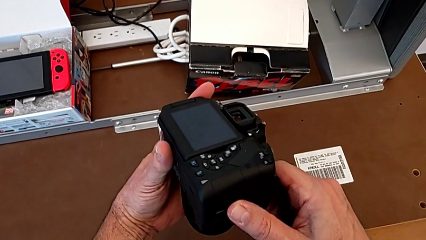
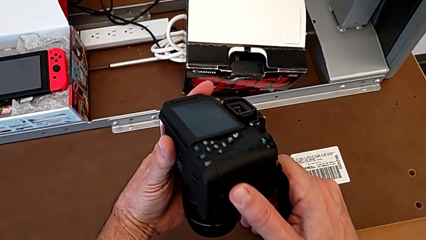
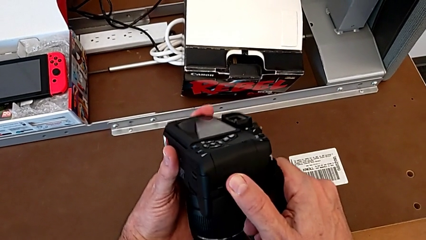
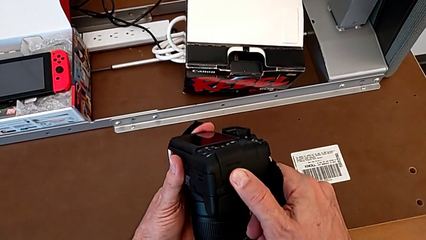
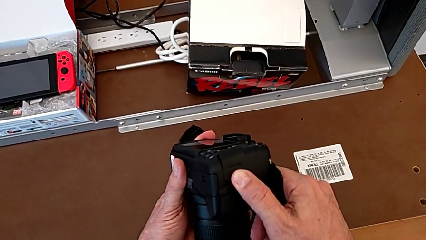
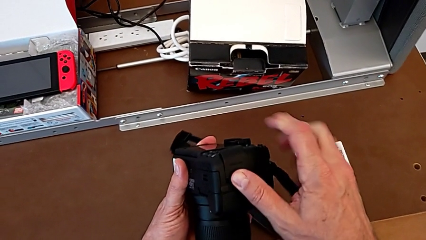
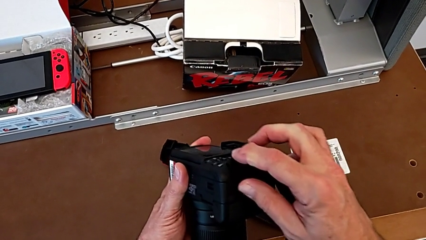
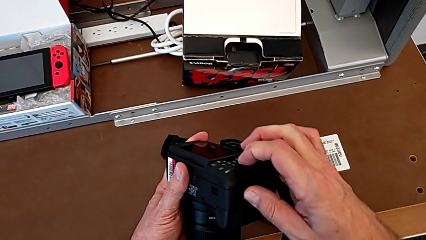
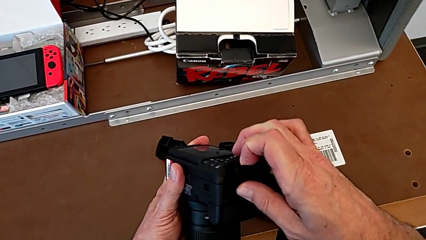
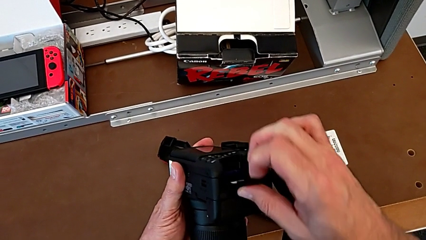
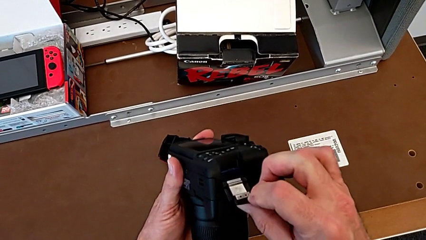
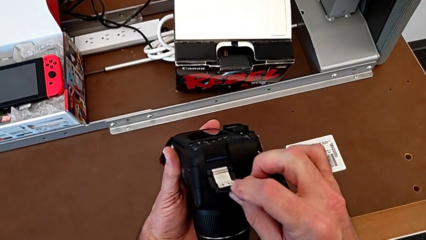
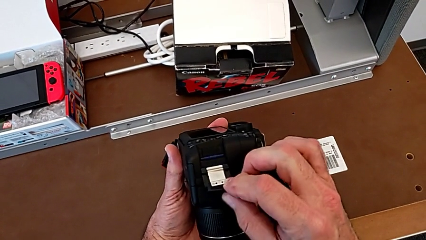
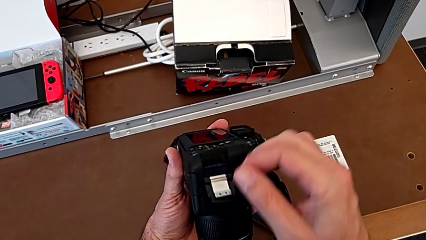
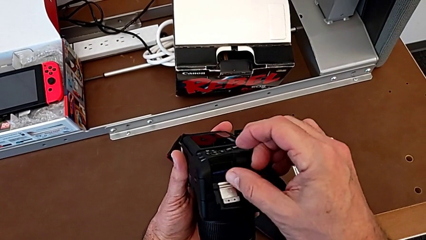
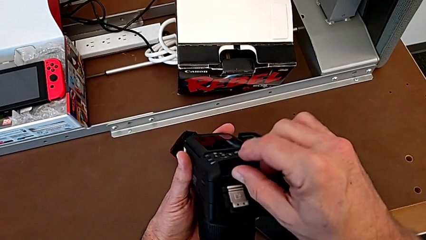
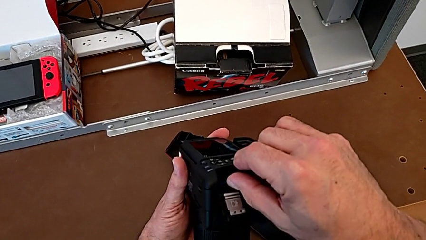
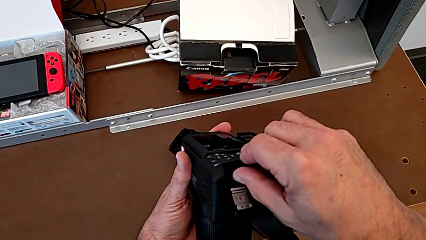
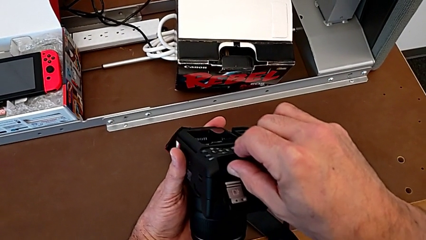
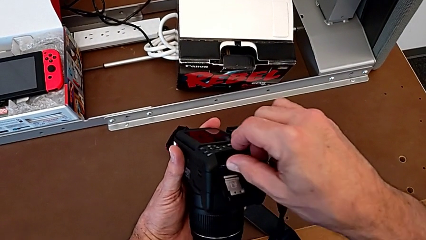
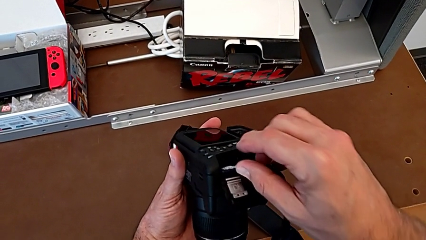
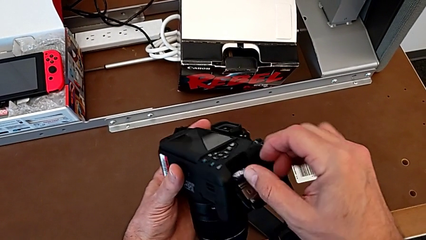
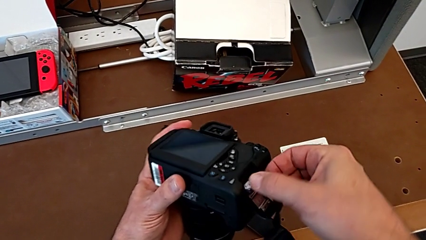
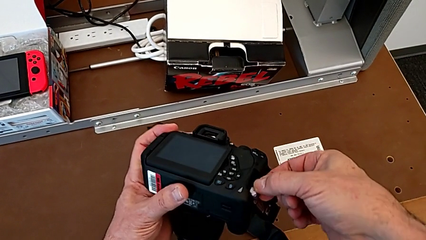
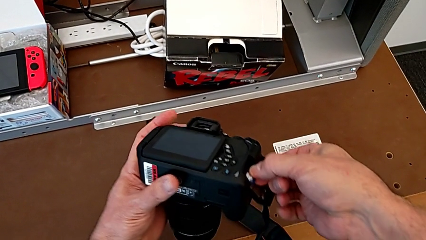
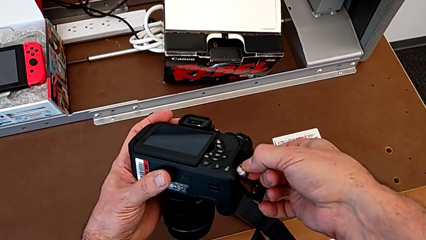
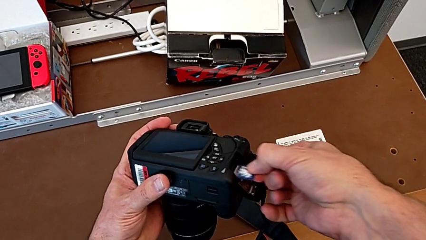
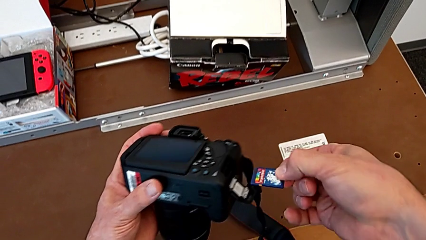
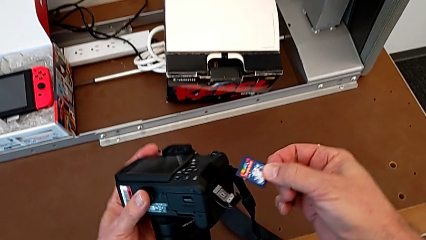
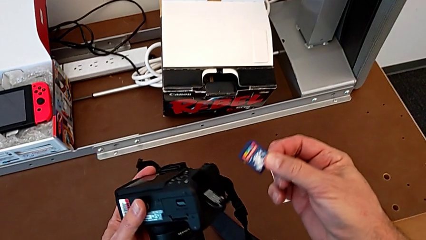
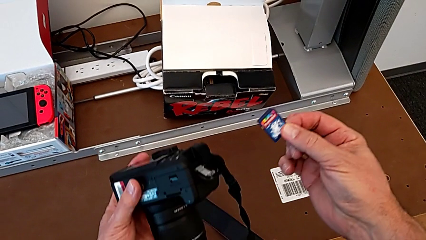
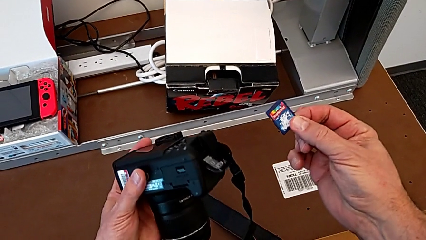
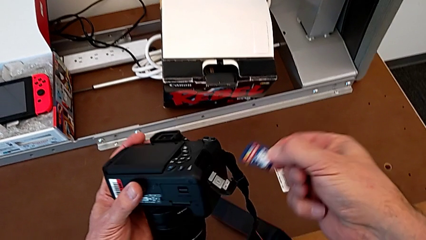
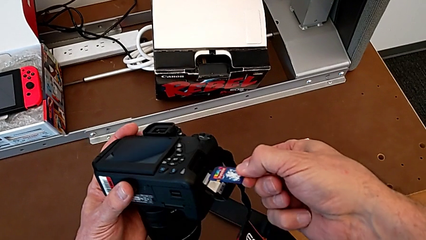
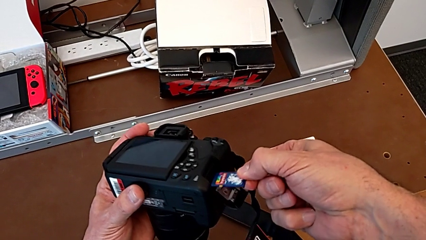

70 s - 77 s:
The camera wearer is removing their SD card. They open the SD slot, push the SD card and withdraw it.

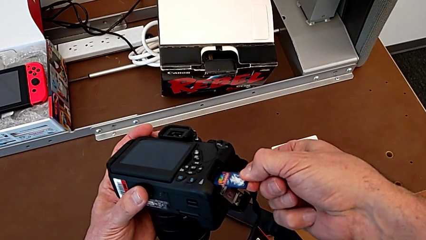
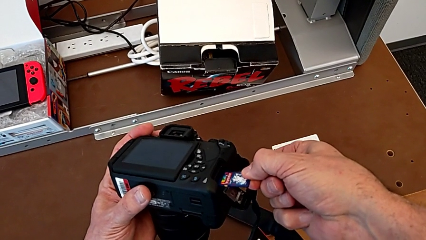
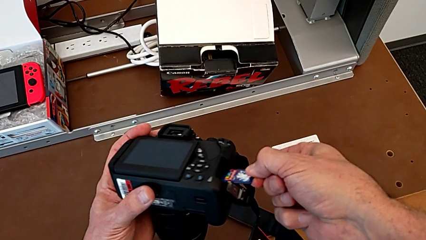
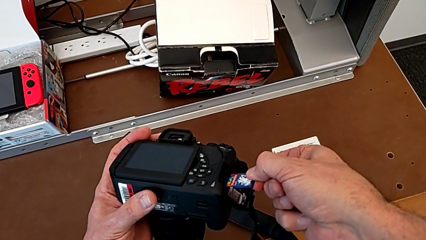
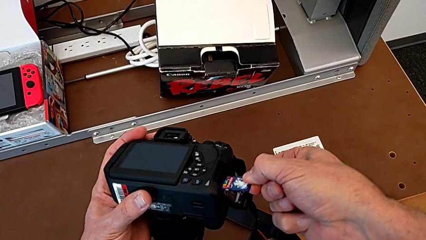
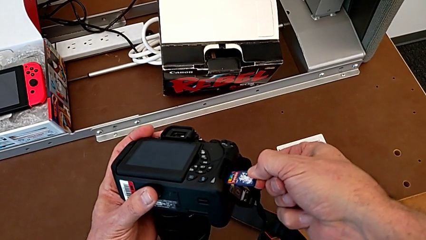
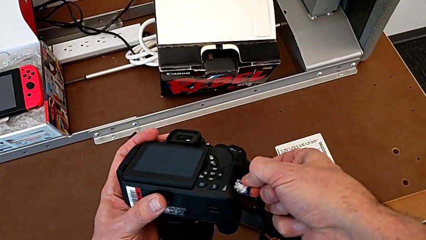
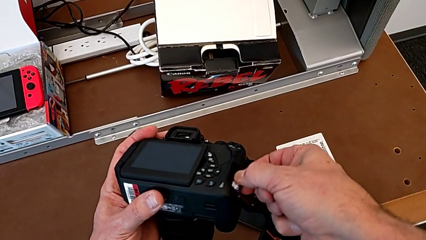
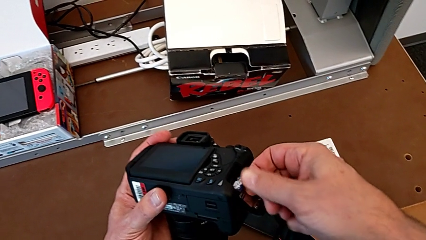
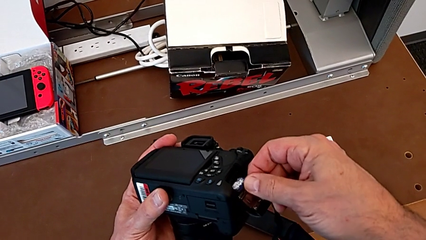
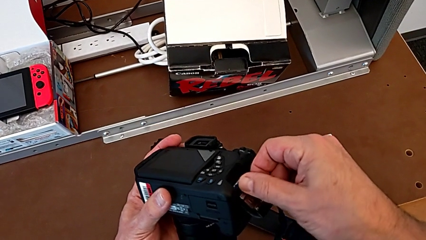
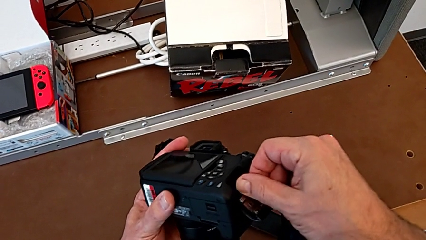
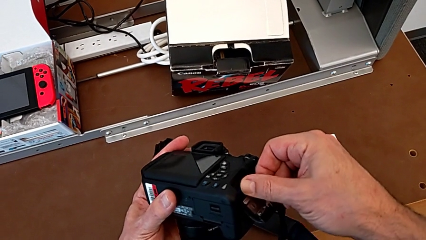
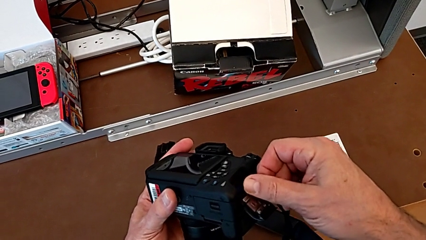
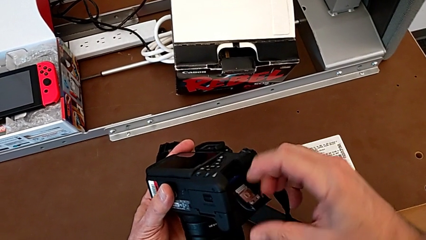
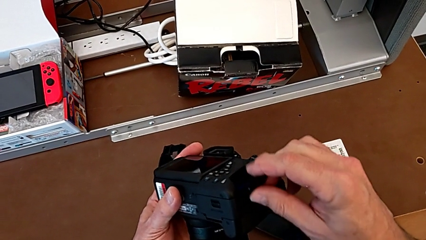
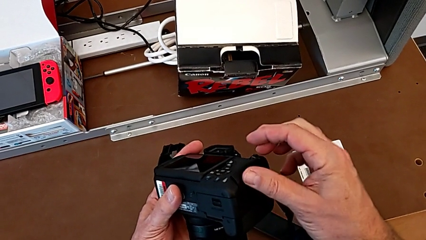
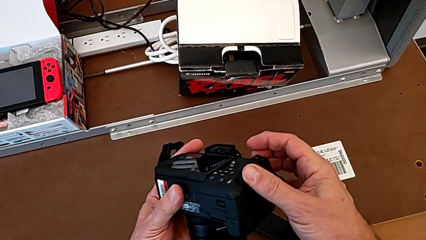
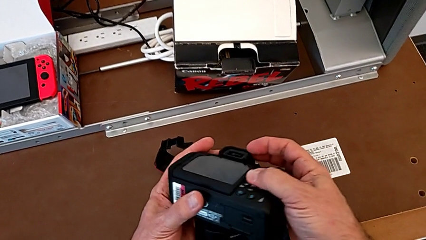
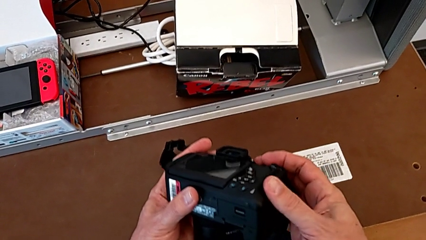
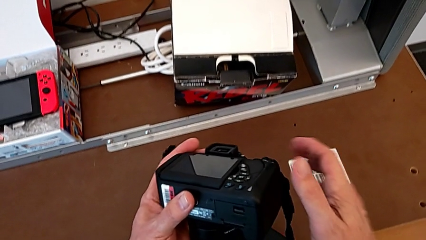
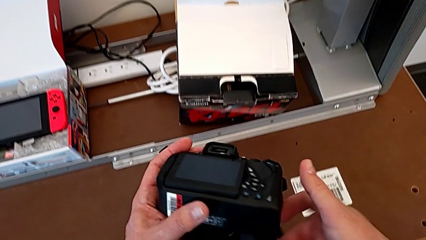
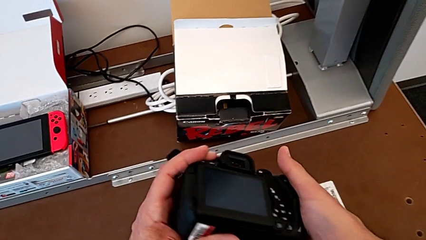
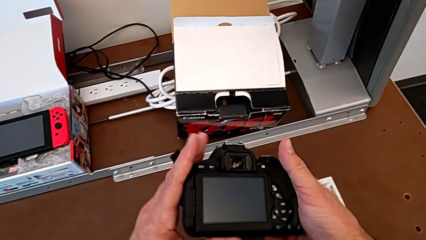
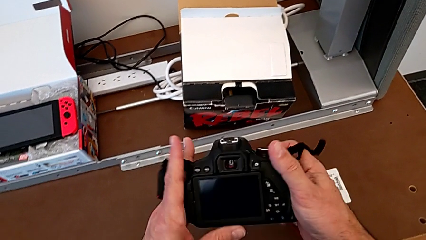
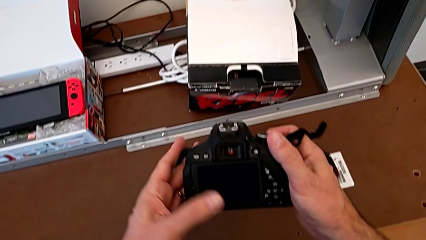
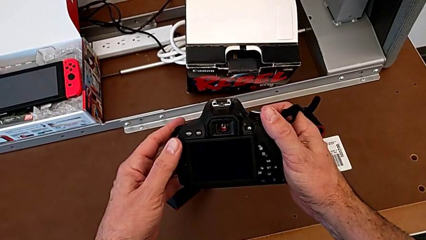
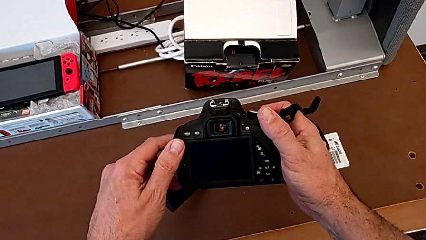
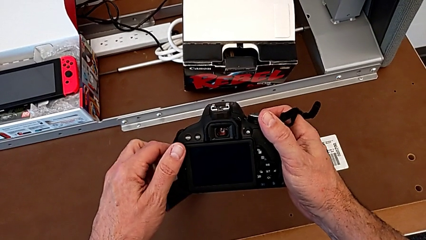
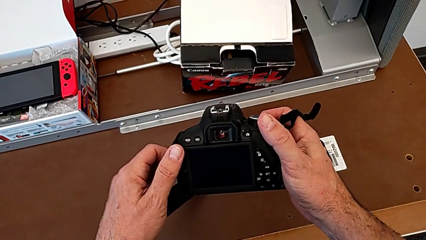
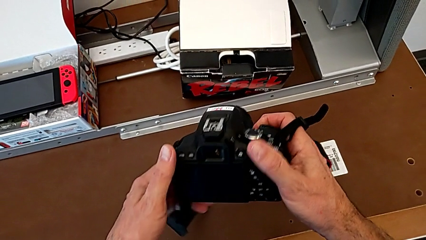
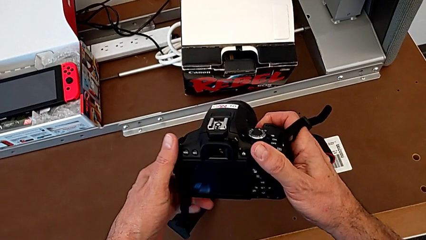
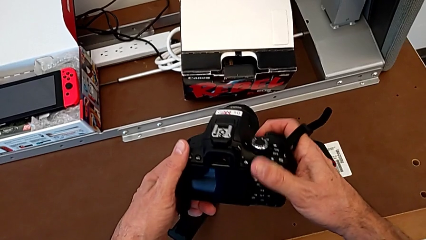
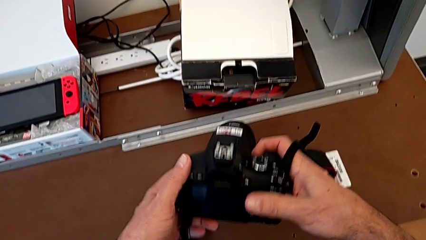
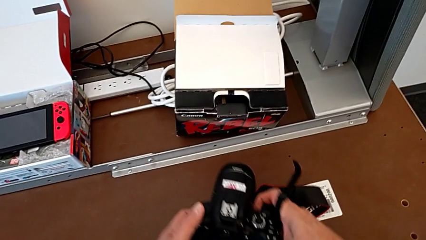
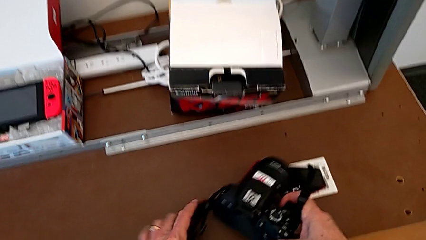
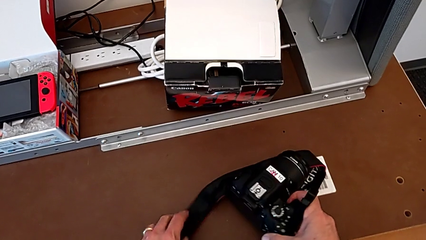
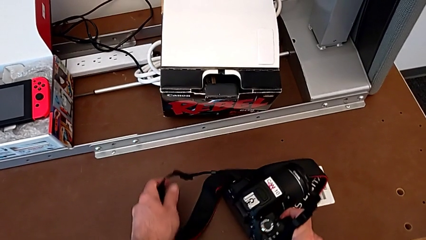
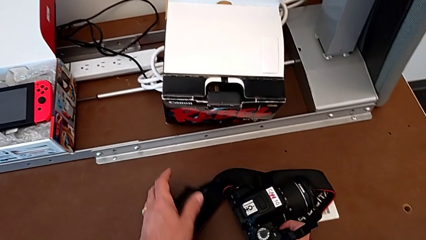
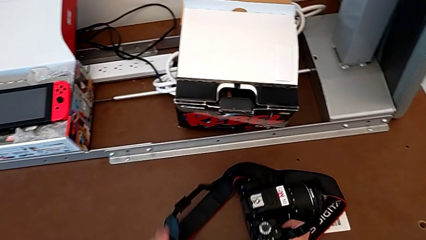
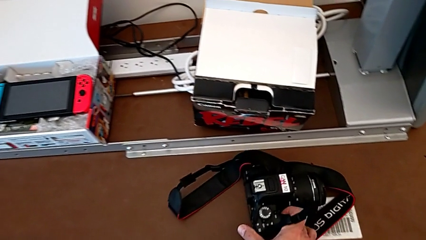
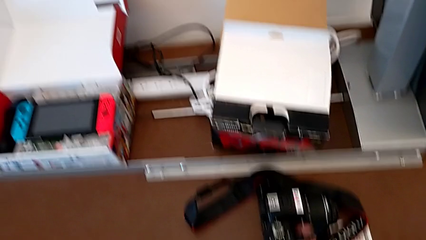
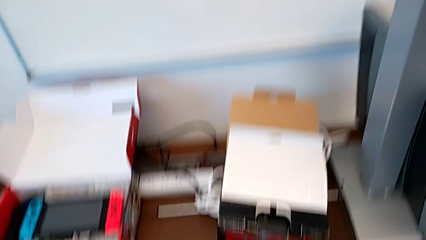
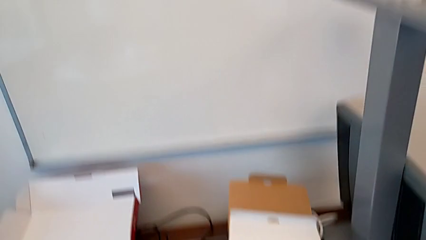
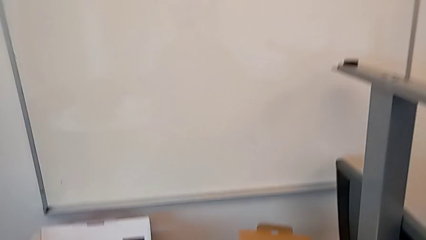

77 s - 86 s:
The camera wearer inserts their SD card into the DSLR. They insert the SD card, push it, close the SD slot, turn the DSLR and place it.
